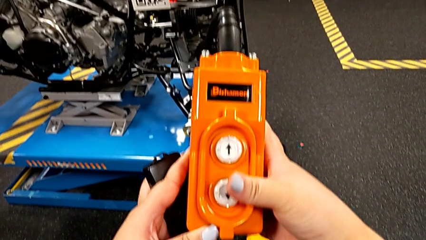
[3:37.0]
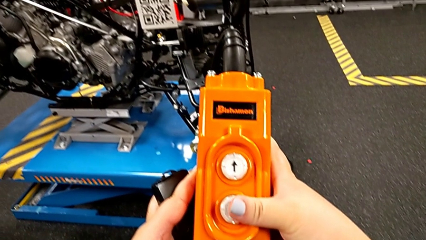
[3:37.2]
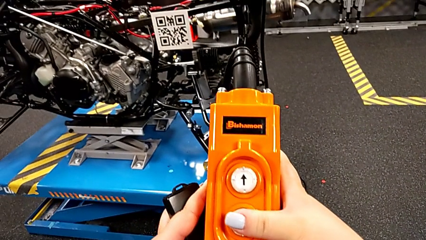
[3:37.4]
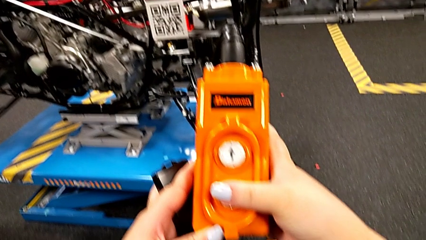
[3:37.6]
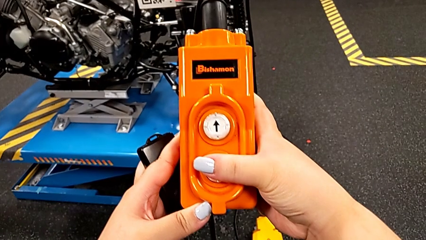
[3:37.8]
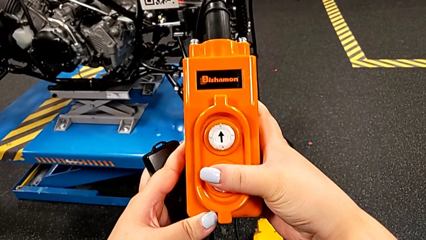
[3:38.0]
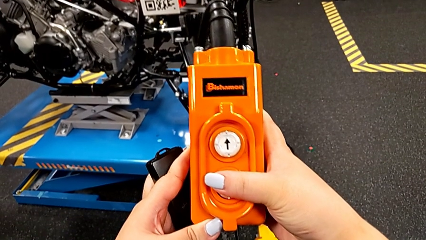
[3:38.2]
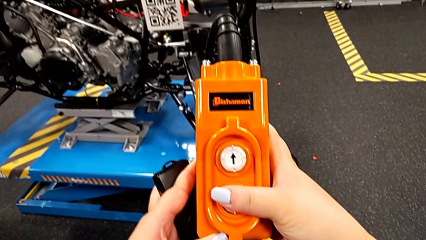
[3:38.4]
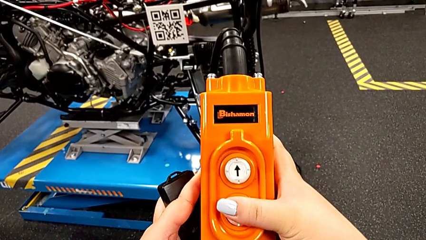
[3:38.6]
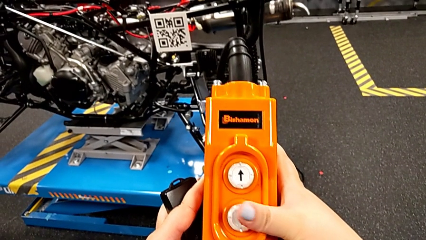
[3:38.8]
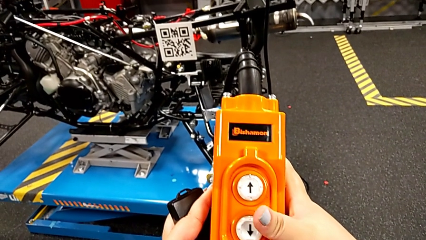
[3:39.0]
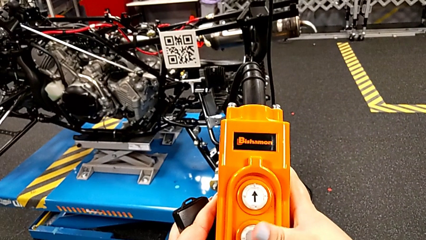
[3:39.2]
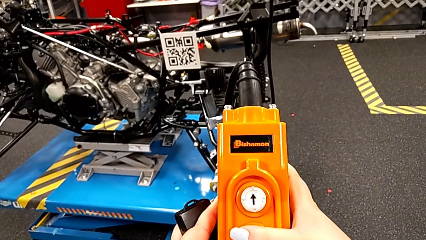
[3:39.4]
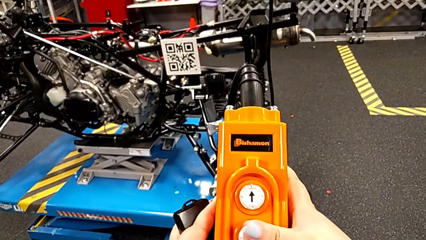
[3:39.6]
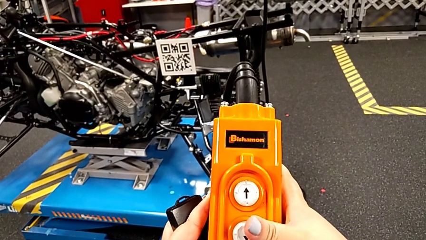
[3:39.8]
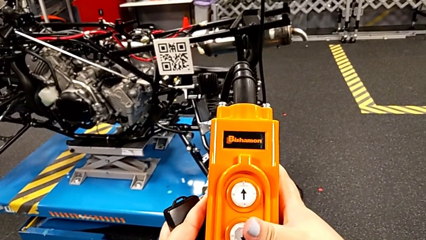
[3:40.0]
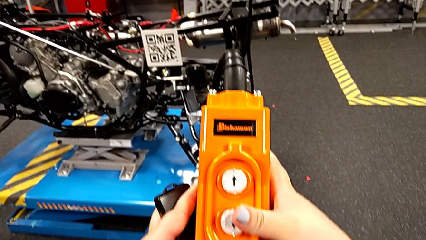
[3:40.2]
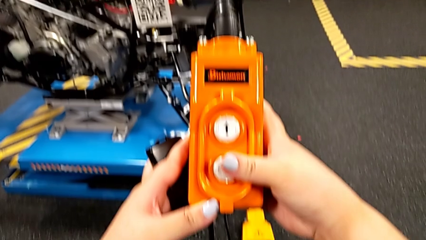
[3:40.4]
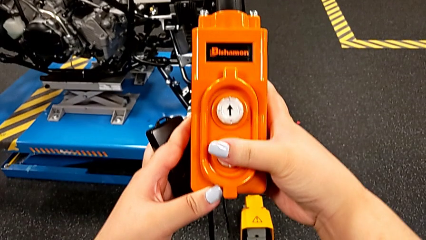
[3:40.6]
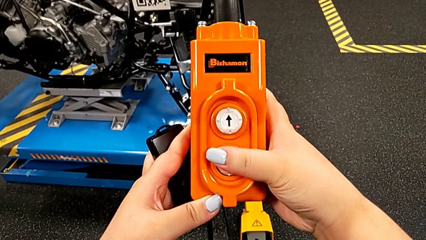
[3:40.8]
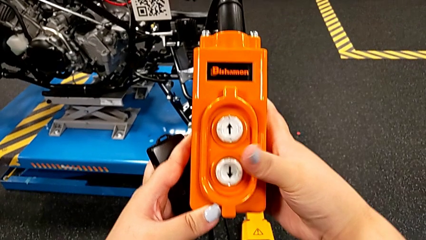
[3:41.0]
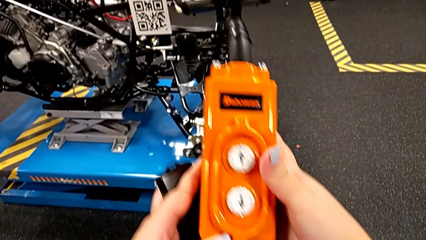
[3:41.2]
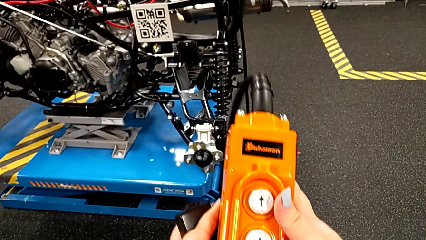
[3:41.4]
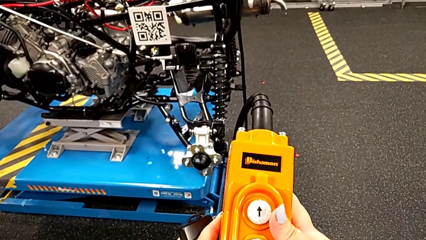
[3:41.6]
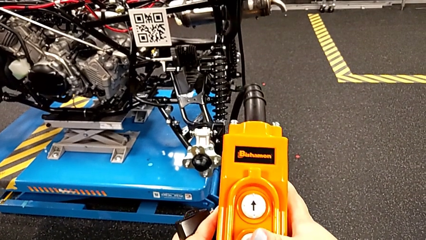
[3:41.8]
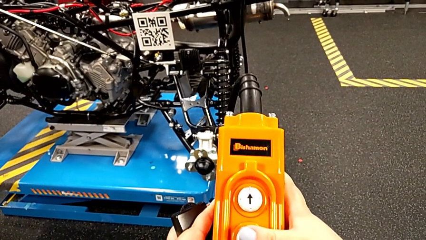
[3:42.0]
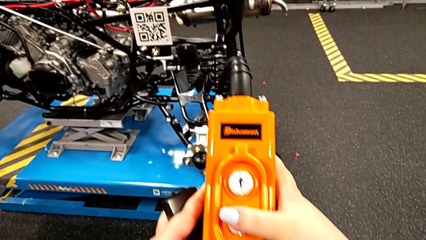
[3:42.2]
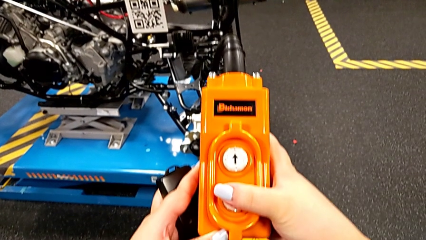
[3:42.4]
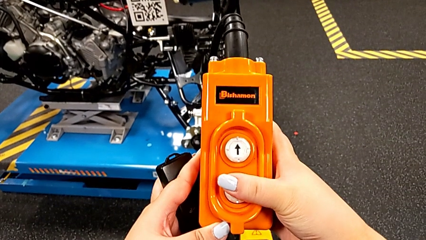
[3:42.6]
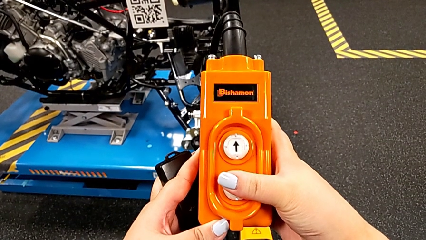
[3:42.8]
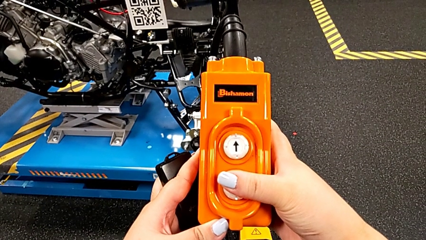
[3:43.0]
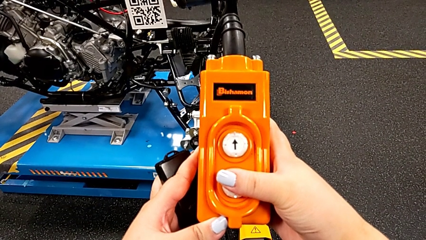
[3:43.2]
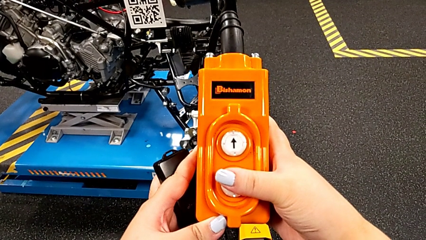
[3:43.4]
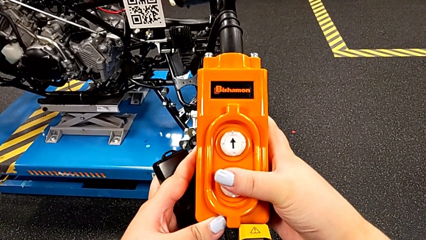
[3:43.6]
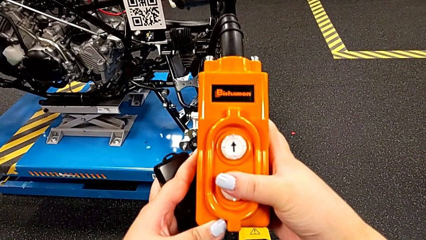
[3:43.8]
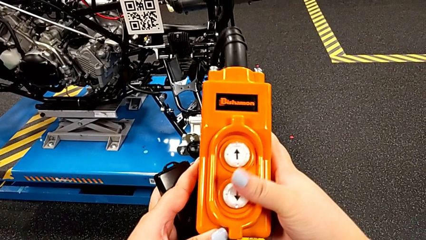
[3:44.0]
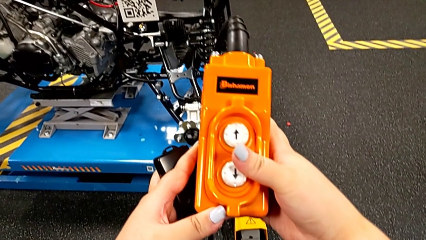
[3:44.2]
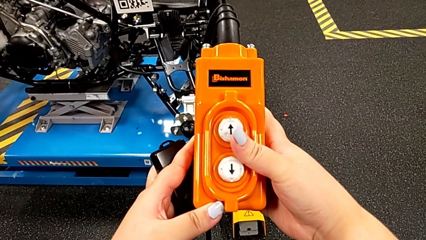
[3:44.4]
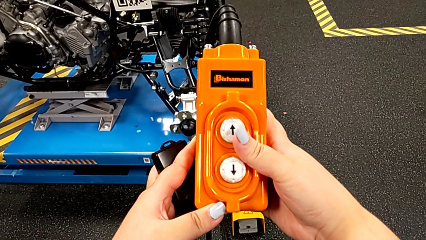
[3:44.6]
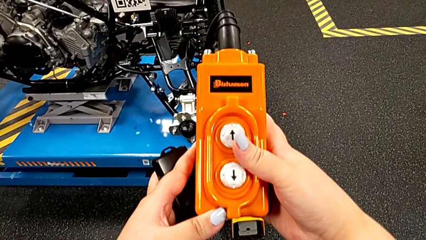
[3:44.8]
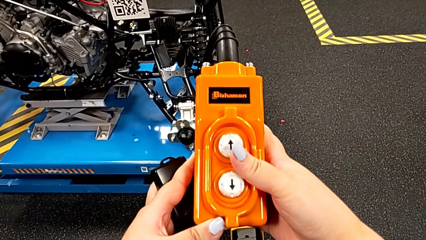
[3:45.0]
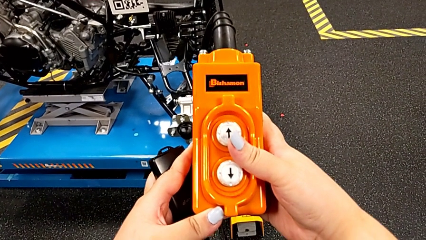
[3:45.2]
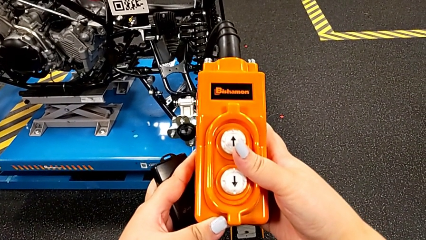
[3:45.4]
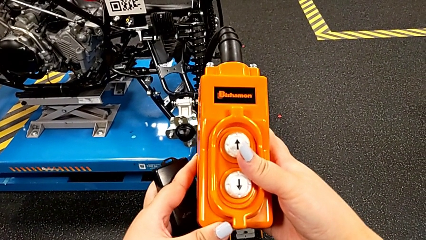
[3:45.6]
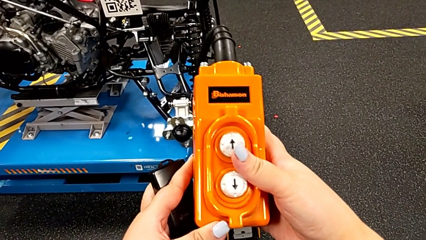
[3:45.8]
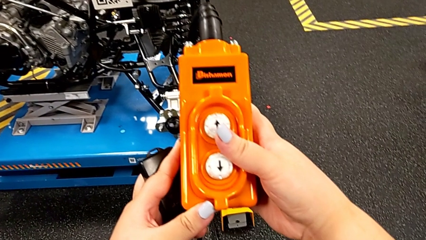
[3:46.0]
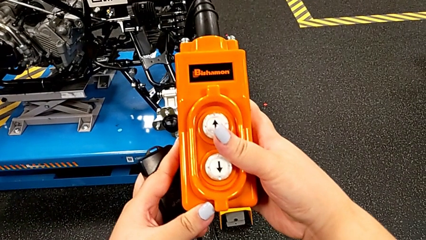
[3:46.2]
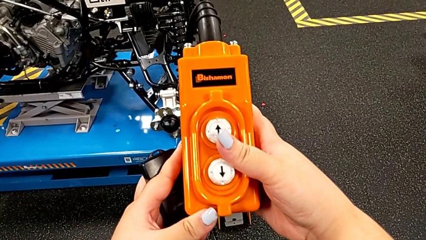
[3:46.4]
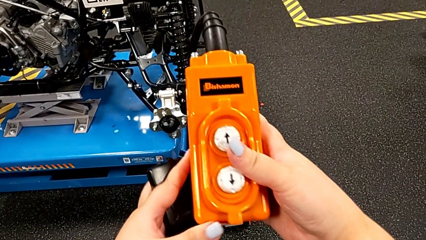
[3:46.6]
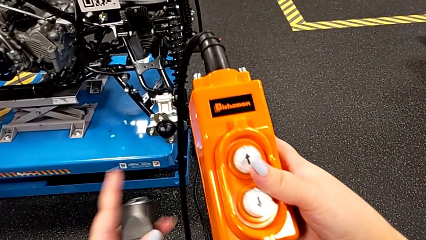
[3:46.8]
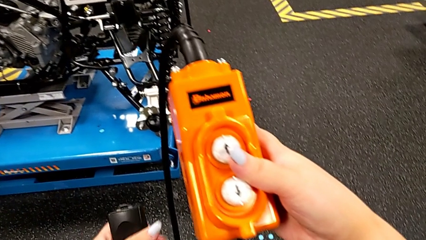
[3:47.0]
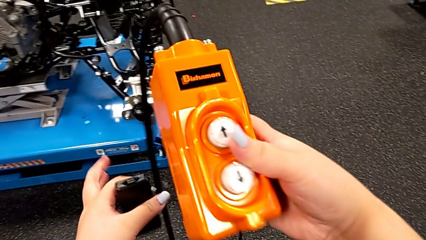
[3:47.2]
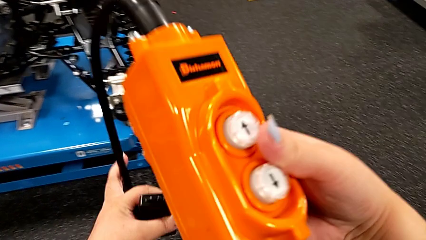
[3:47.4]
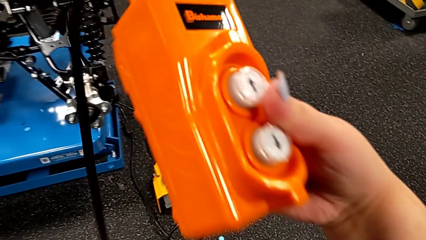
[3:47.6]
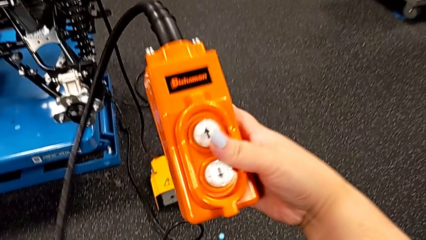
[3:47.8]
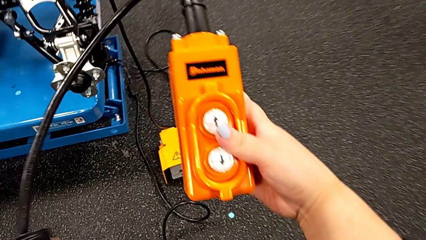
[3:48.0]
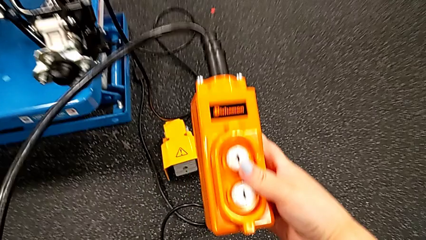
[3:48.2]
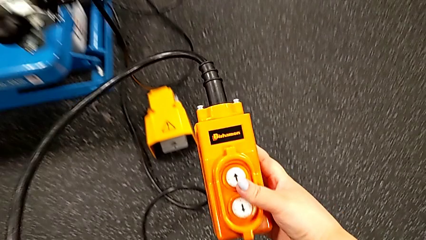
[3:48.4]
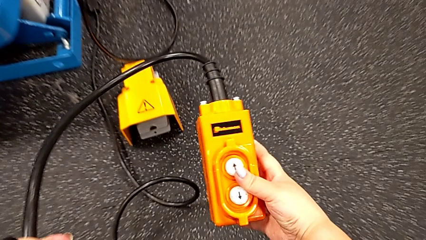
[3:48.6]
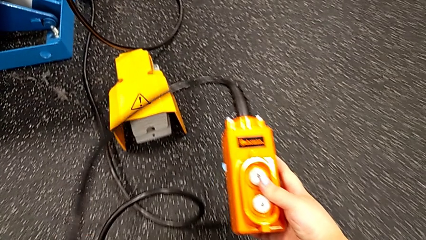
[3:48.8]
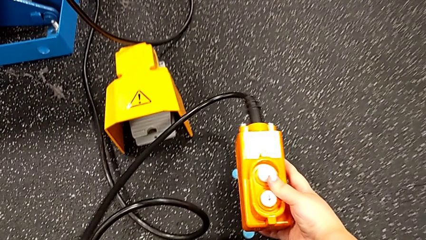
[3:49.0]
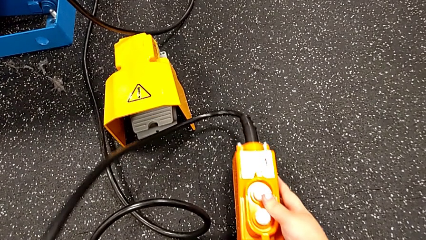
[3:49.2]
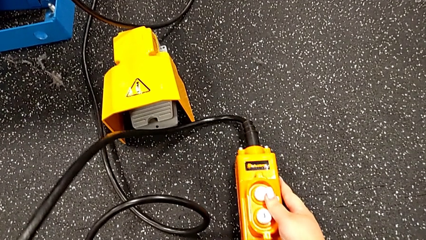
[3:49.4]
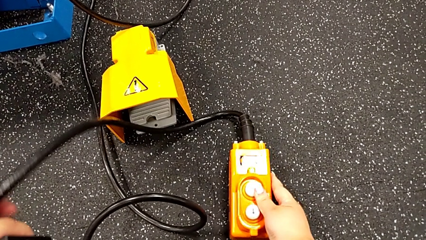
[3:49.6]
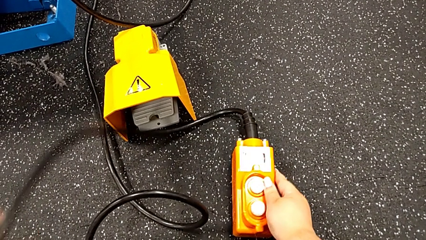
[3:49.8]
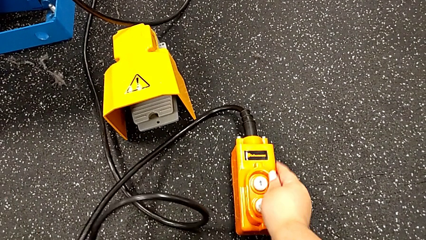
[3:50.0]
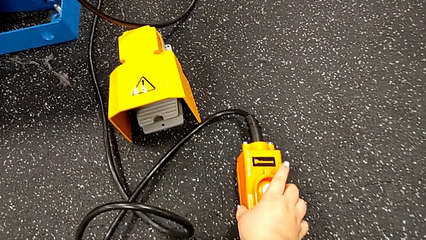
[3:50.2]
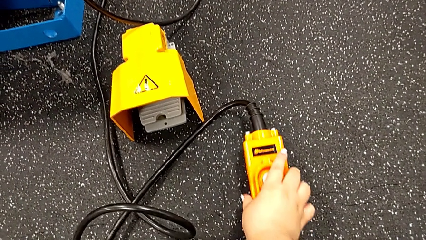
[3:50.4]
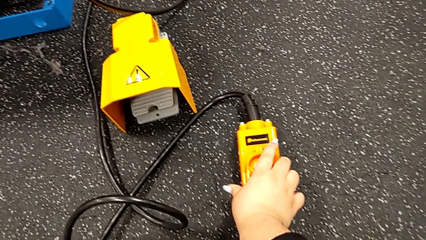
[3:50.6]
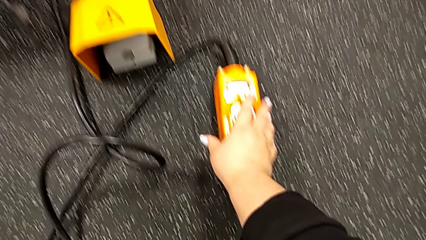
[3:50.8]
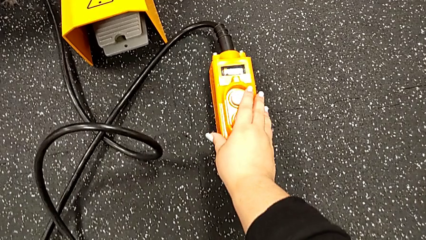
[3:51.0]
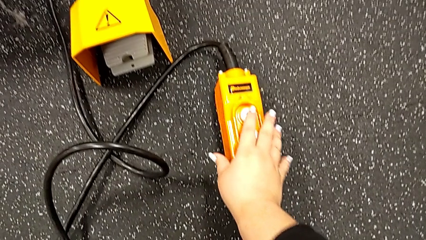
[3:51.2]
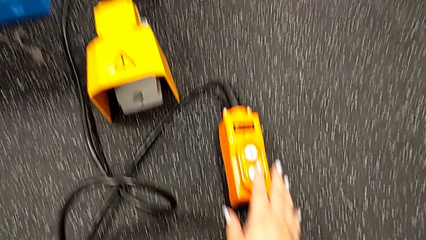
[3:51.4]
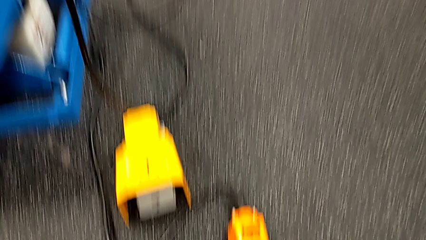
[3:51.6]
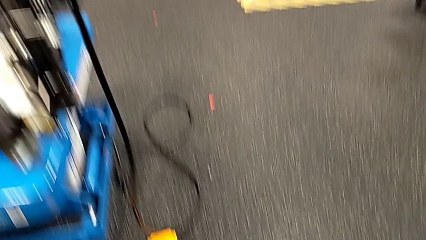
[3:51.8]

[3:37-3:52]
The camera wearer is using the remote to lift the ATV. They press the button down and place the remote.

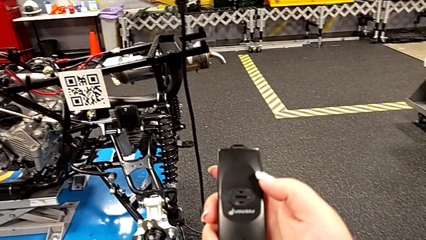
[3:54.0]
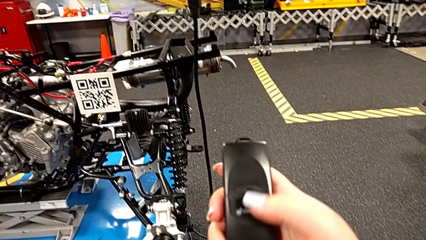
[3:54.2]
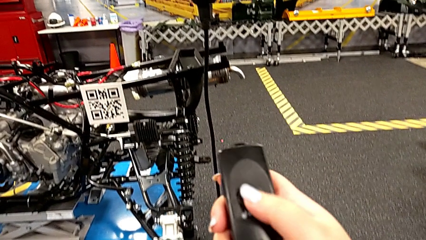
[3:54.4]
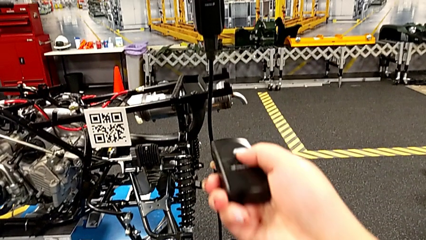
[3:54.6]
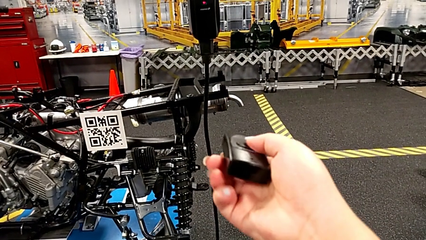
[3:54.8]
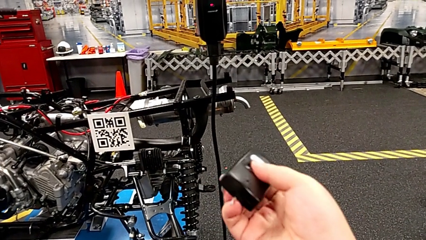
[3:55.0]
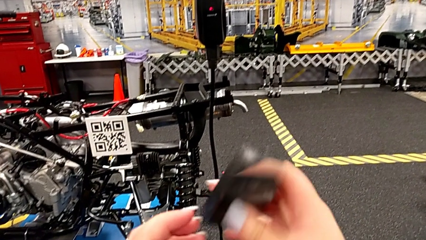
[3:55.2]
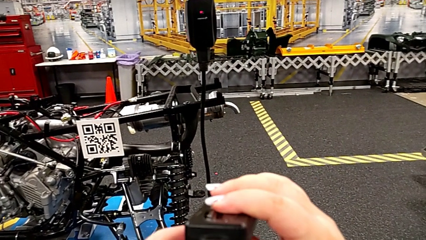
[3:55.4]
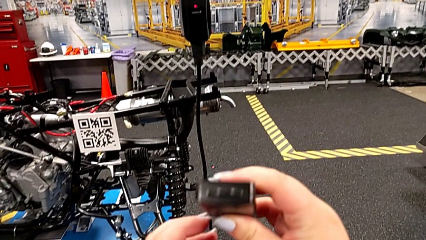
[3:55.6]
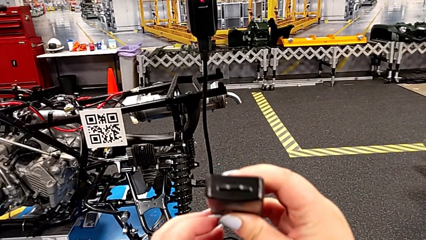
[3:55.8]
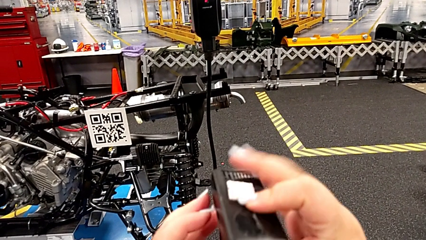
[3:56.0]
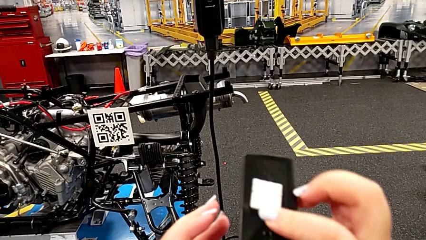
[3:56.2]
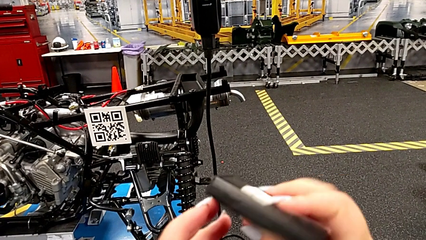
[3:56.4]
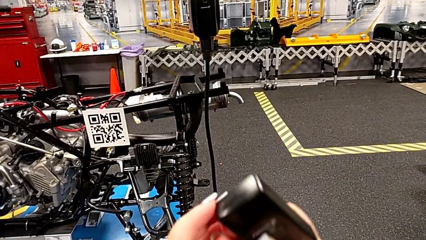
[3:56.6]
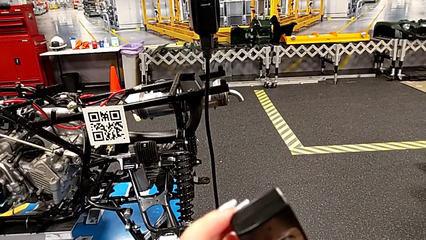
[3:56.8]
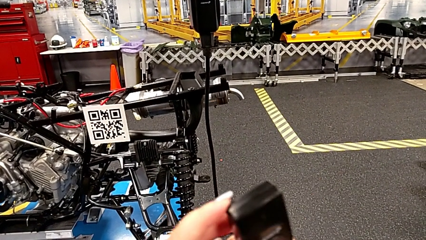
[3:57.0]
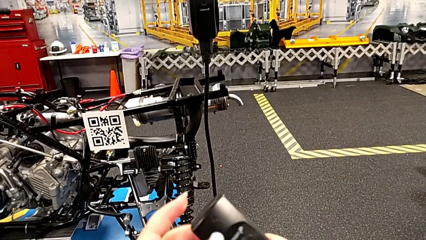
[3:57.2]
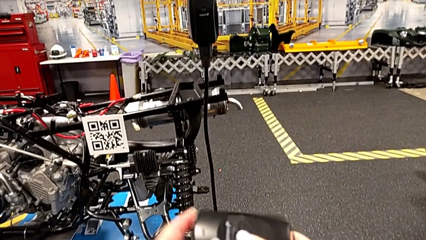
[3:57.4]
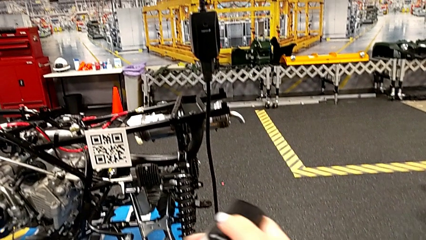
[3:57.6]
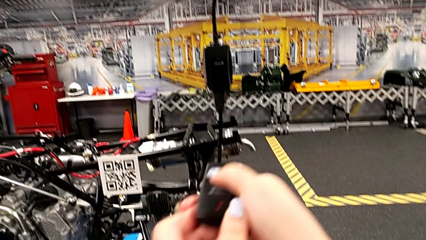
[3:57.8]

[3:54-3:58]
The camera wearer is turning off the remote control. They inspect the black quality control bench.
